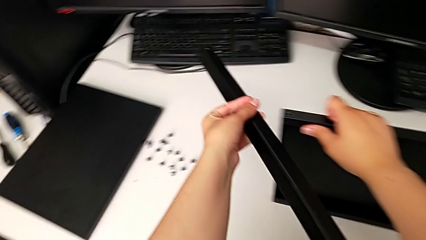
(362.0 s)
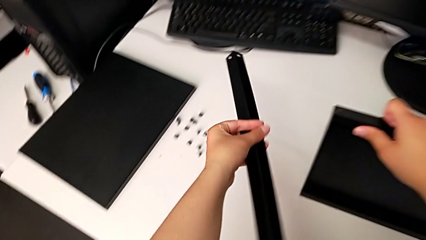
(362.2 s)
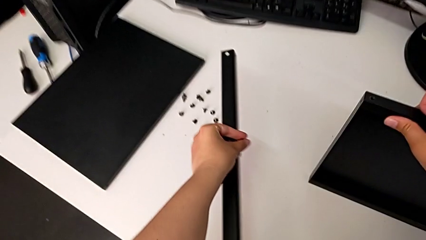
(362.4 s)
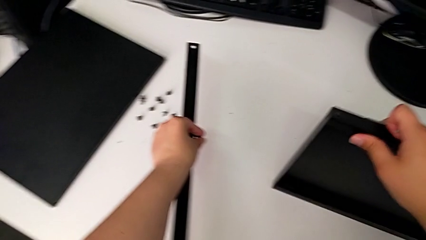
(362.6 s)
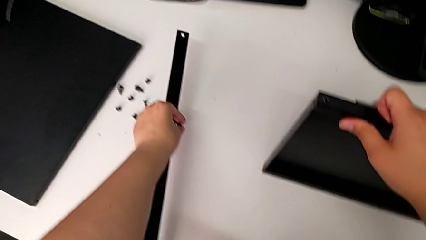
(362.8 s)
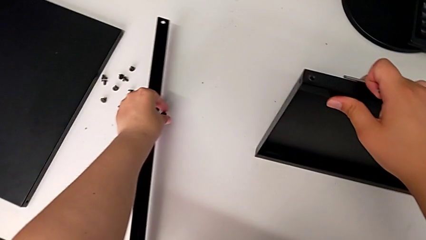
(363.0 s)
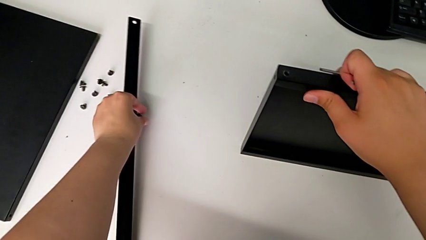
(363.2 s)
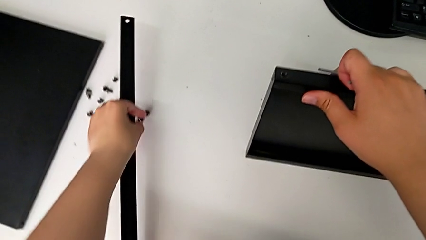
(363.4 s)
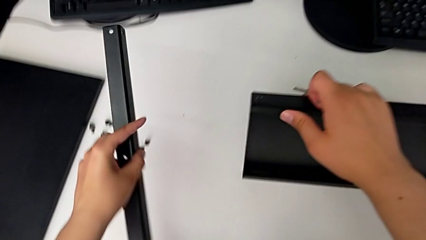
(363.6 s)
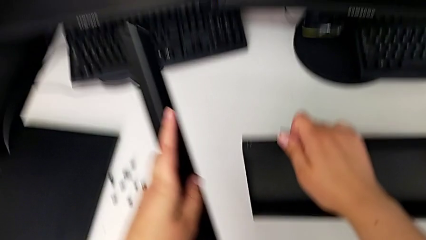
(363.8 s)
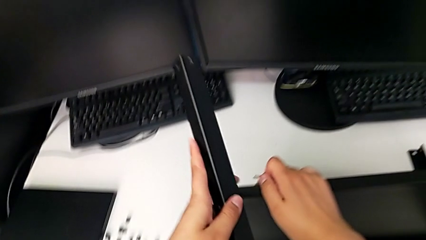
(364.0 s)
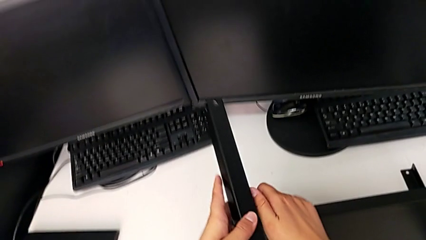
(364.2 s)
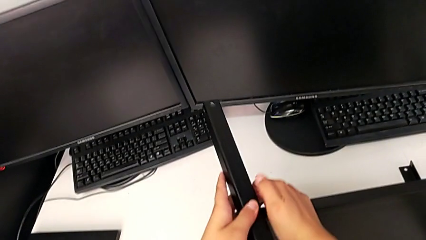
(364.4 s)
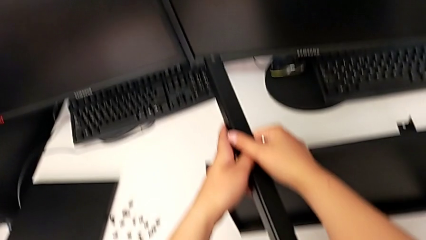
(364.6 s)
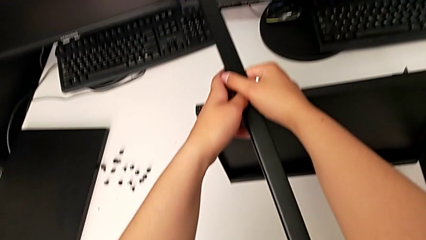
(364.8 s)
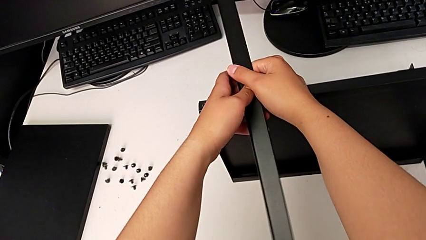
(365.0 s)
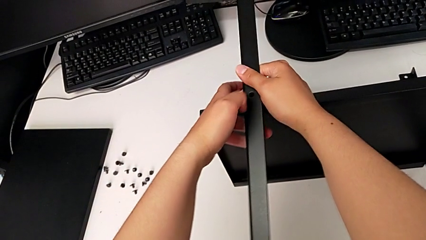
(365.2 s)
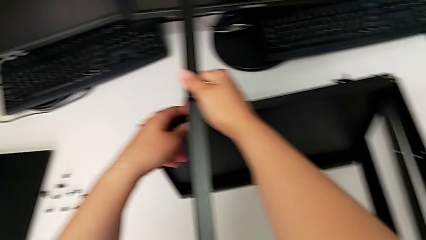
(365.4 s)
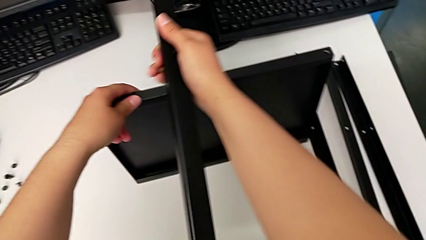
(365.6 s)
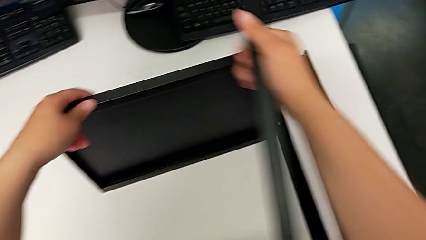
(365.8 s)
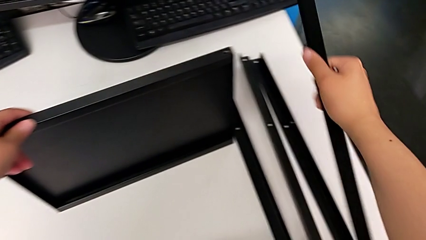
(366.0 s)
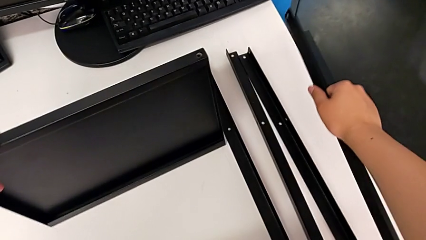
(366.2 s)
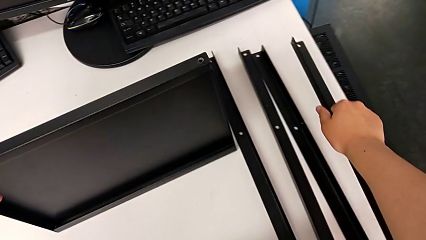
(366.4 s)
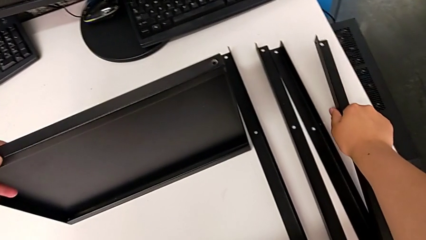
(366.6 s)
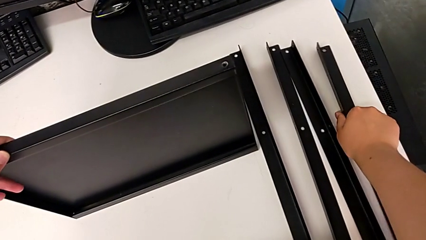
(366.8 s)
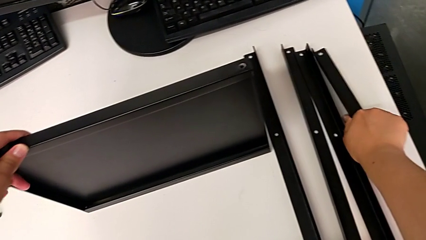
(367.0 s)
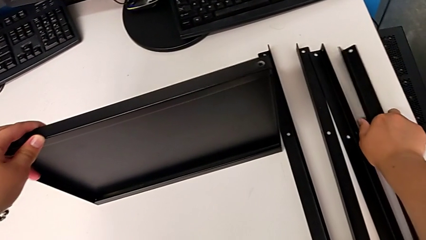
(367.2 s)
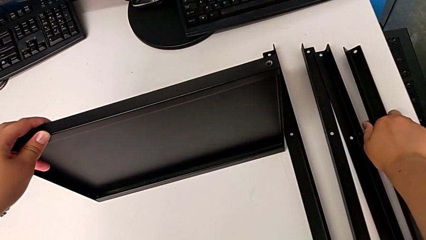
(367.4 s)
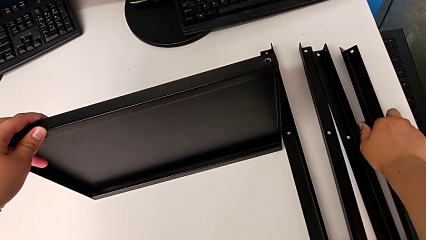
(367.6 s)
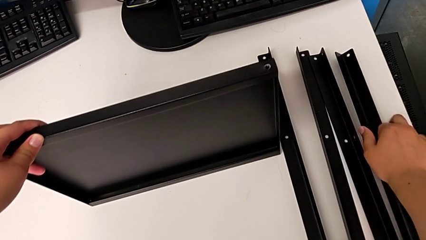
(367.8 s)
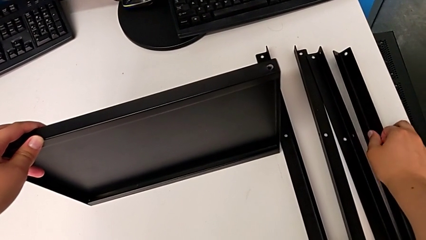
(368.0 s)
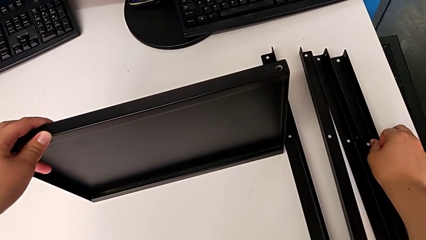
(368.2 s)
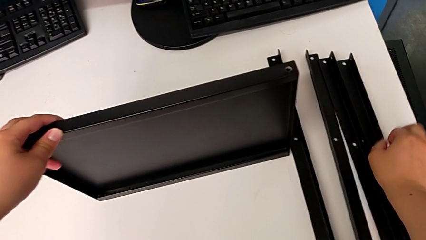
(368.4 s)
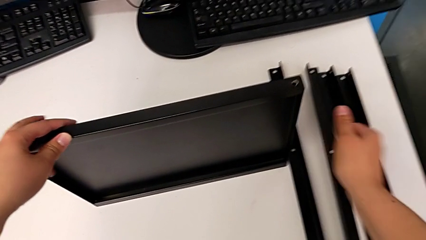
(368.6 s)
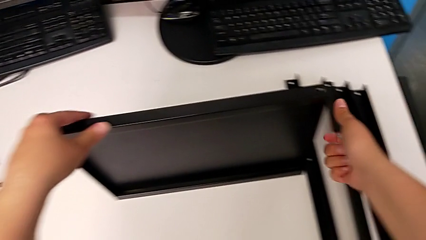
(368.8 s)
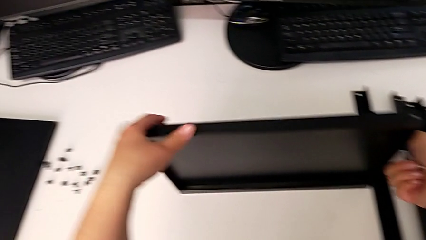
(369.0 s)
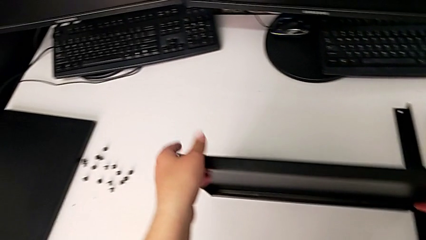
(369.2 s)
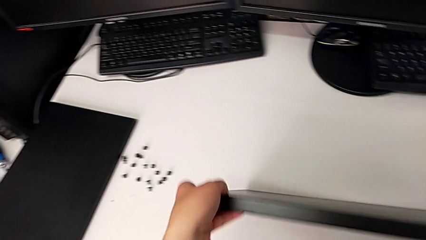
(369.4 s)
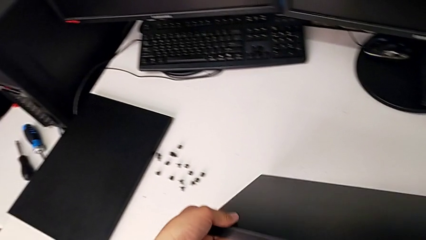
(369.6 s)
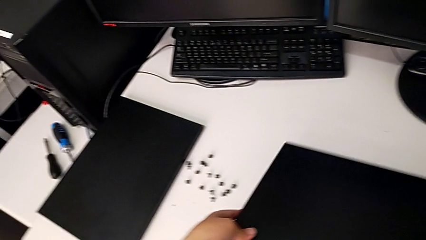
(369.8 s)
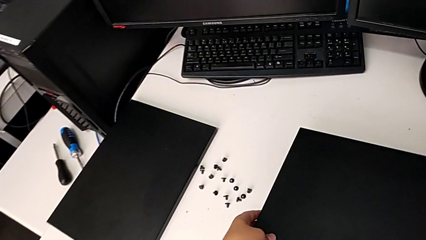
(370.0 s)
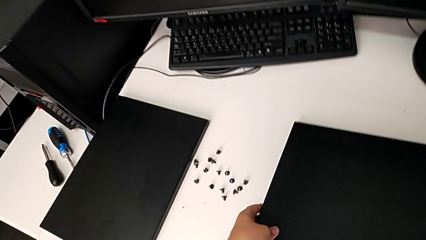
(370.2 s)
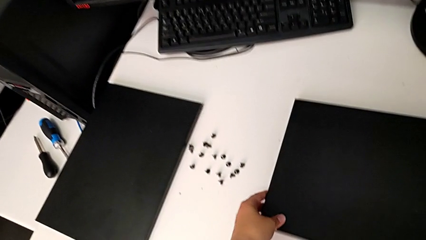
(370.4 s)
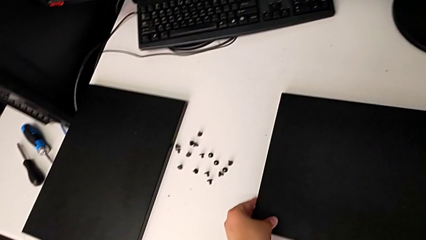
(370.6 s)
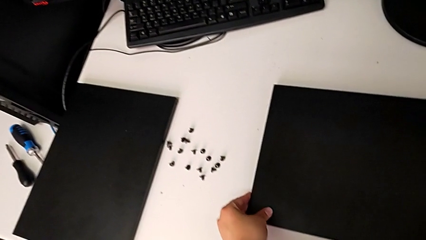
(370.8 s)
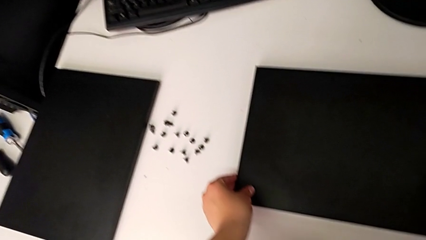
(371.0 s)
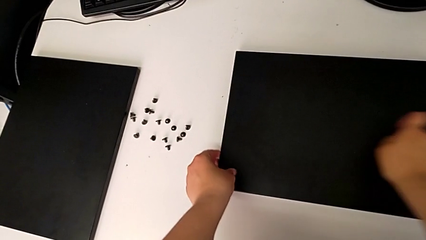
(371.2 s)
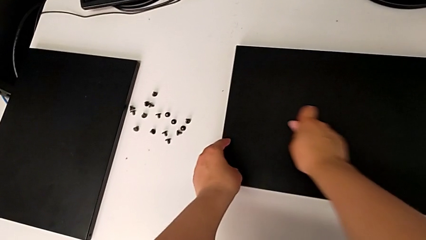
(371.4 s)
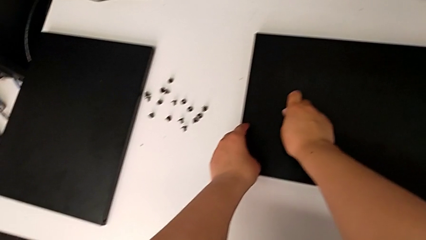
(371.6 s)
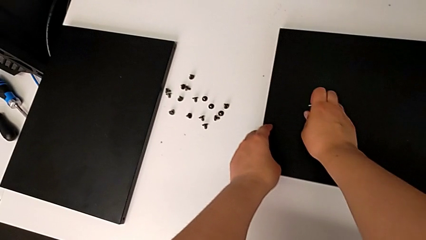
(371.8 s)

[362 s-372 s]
The camera wearer is disassembling the fourth leg of the shelf. They place the hex socket head, grab the leg, place it, grab the tray, place it and place the Allen wrench.
